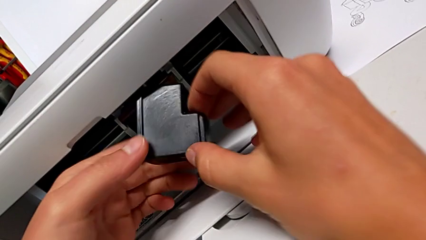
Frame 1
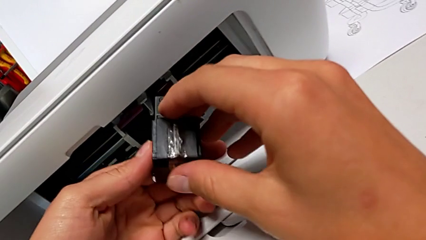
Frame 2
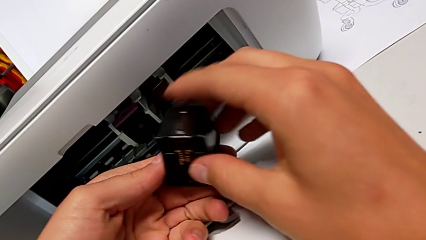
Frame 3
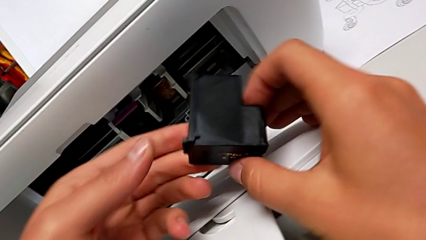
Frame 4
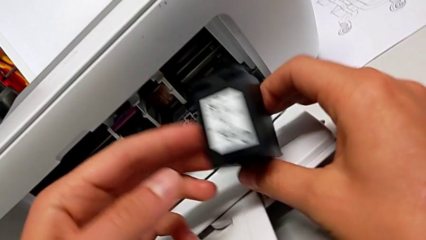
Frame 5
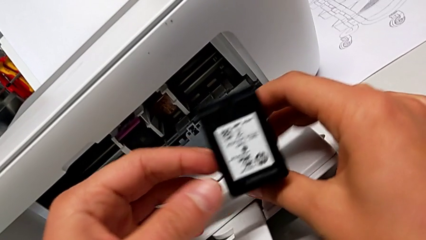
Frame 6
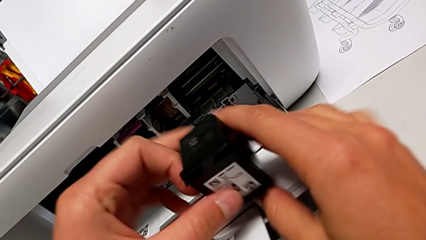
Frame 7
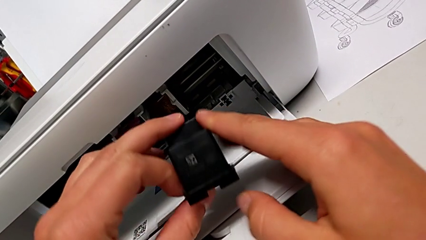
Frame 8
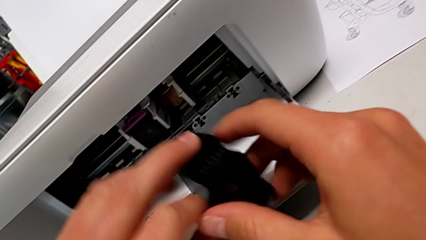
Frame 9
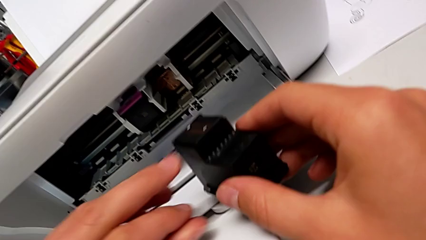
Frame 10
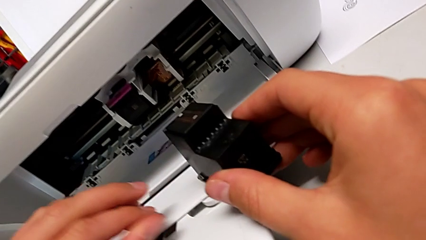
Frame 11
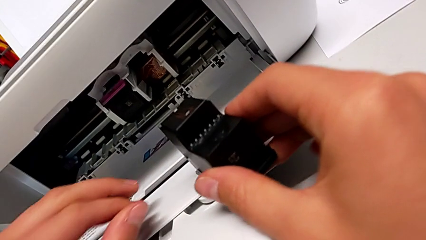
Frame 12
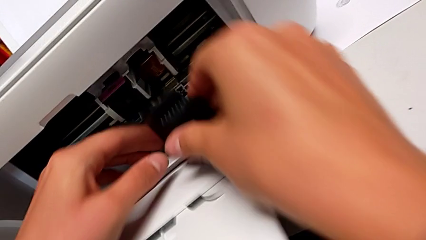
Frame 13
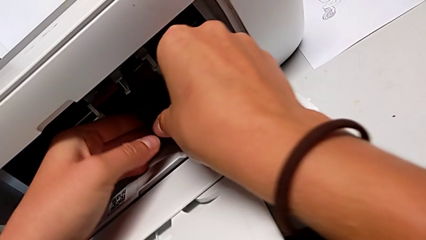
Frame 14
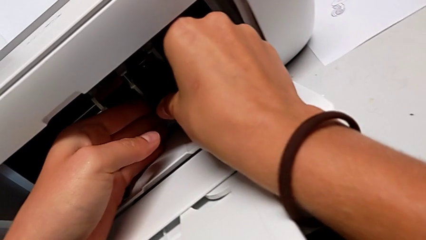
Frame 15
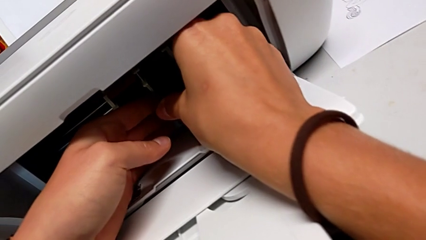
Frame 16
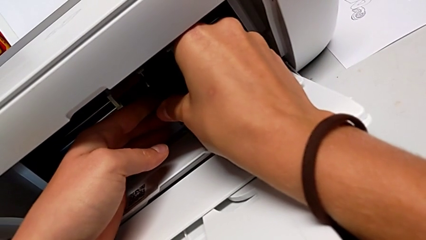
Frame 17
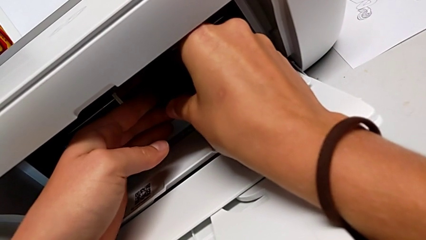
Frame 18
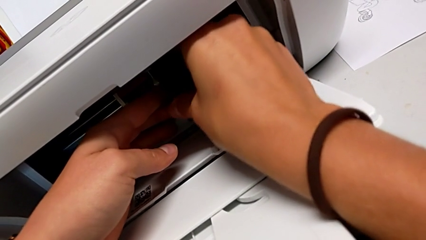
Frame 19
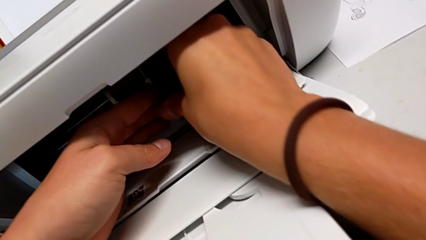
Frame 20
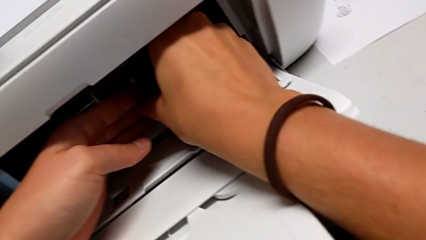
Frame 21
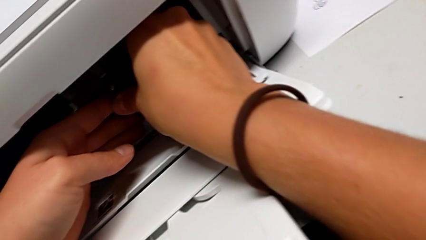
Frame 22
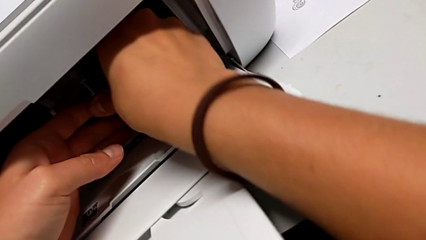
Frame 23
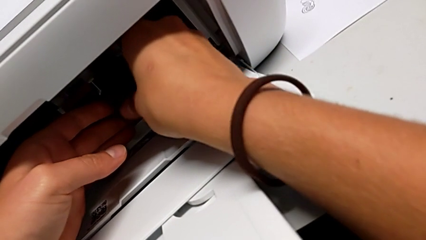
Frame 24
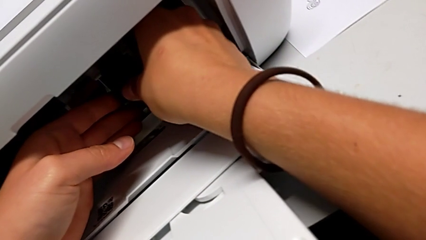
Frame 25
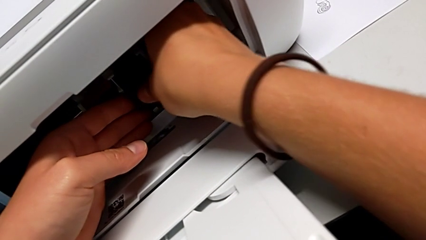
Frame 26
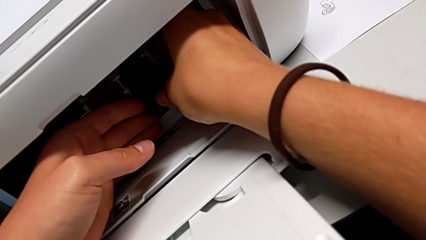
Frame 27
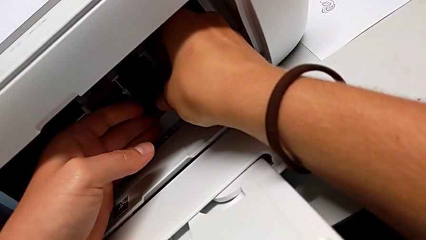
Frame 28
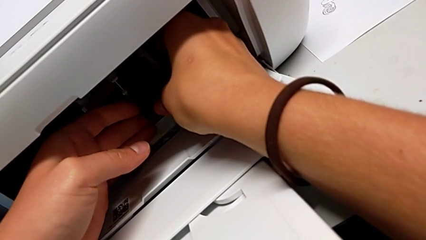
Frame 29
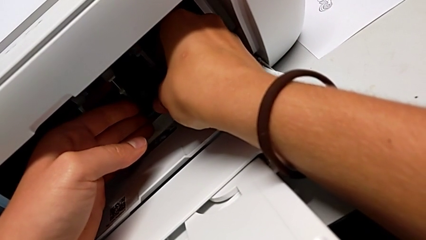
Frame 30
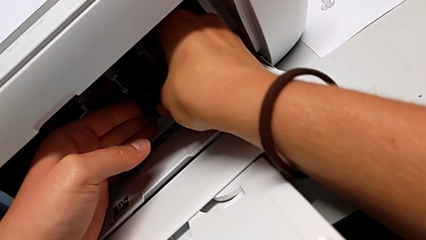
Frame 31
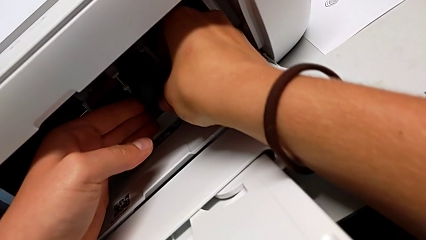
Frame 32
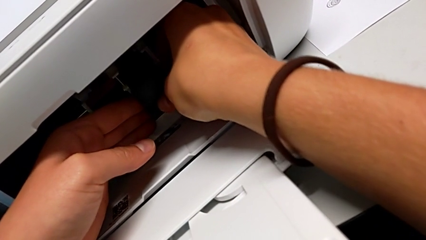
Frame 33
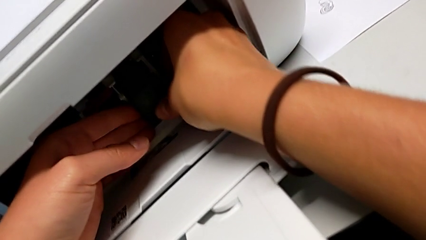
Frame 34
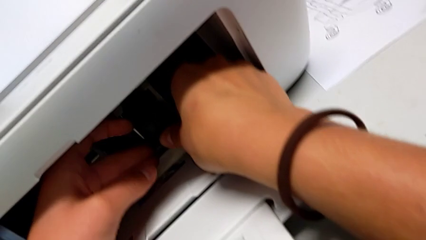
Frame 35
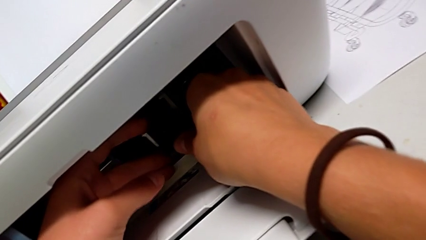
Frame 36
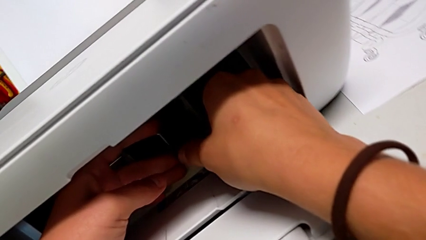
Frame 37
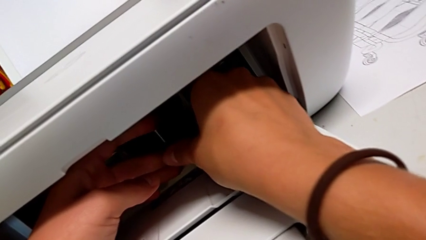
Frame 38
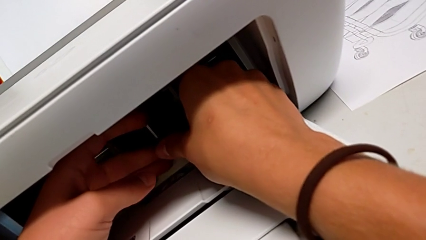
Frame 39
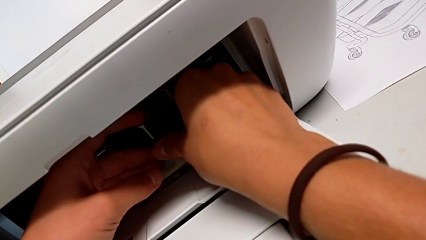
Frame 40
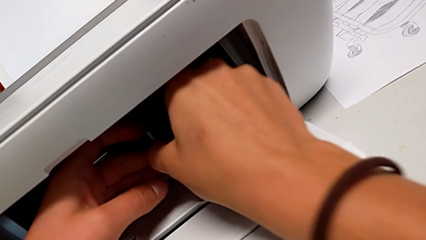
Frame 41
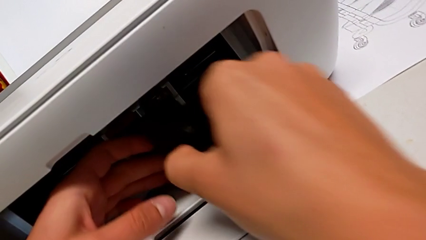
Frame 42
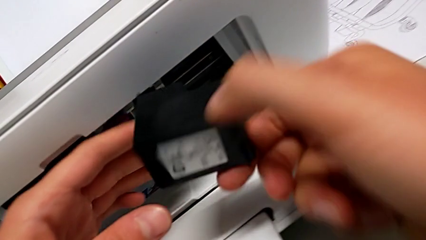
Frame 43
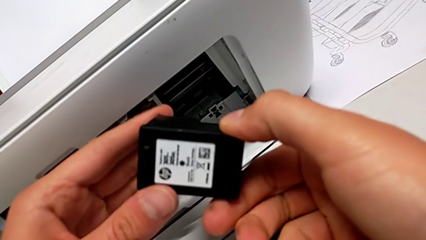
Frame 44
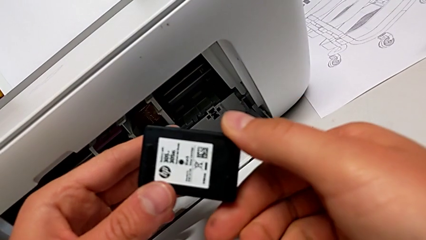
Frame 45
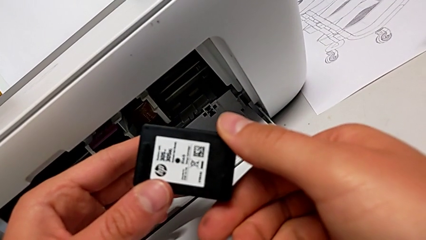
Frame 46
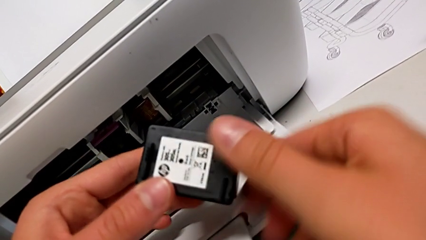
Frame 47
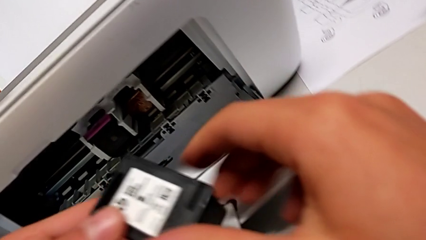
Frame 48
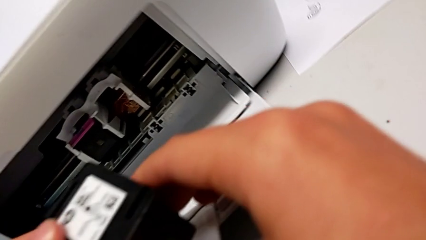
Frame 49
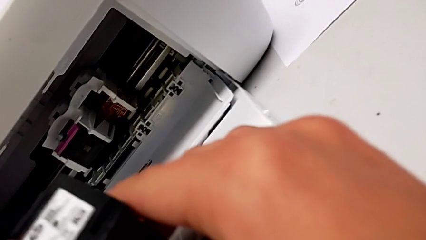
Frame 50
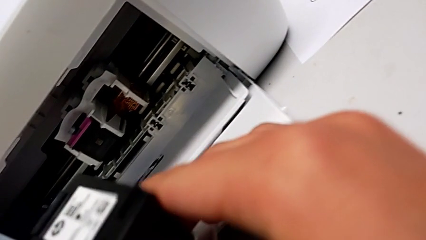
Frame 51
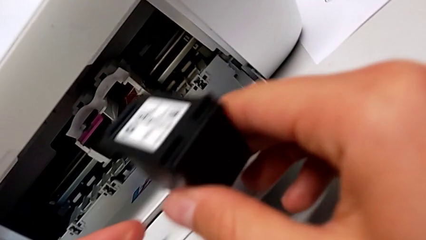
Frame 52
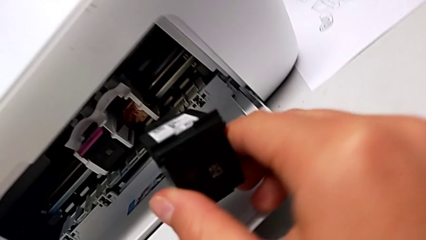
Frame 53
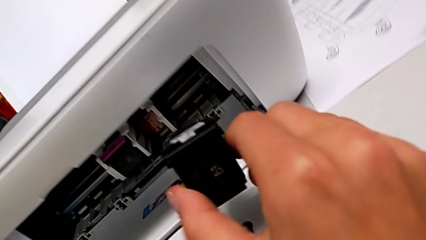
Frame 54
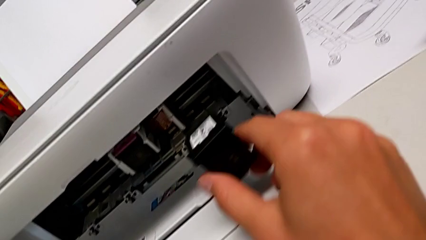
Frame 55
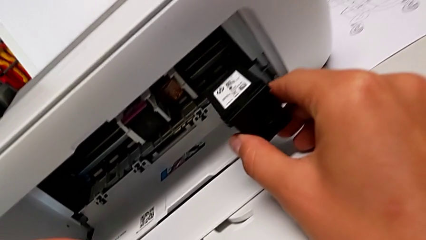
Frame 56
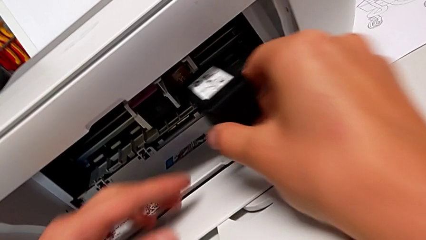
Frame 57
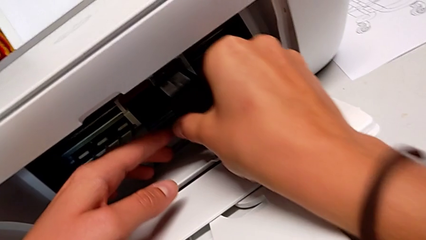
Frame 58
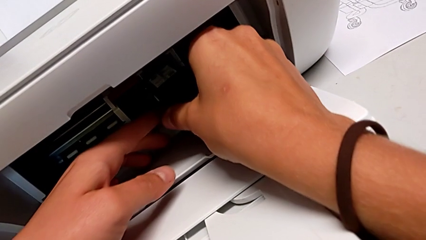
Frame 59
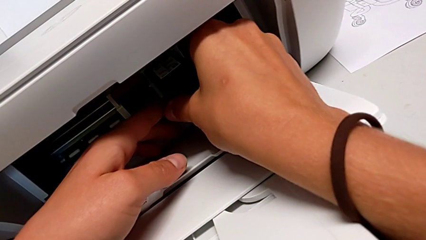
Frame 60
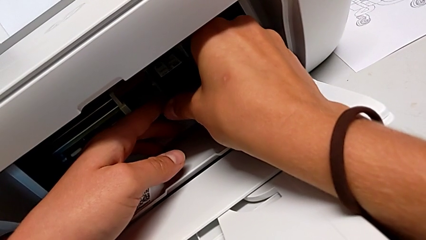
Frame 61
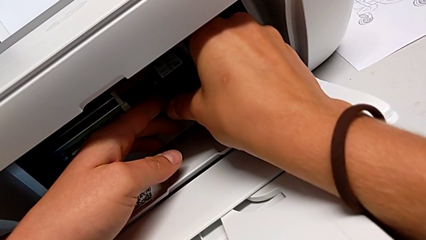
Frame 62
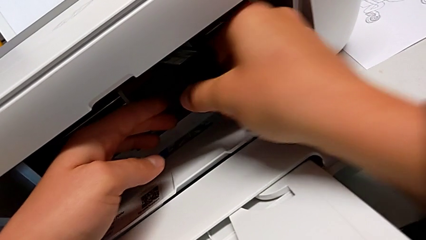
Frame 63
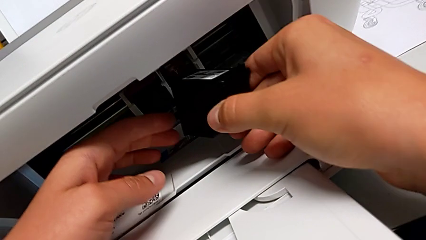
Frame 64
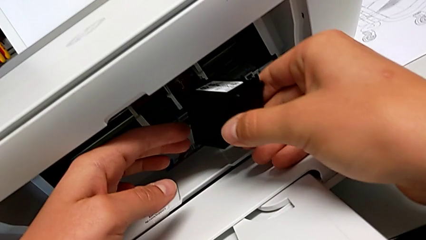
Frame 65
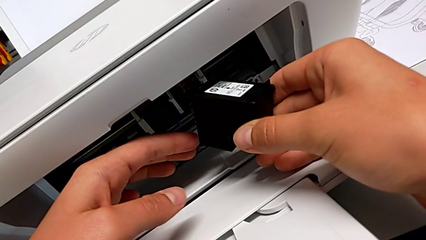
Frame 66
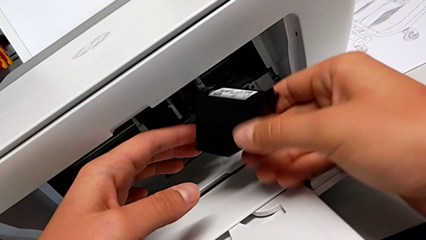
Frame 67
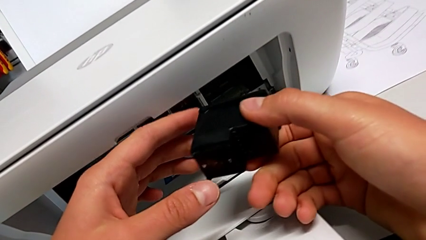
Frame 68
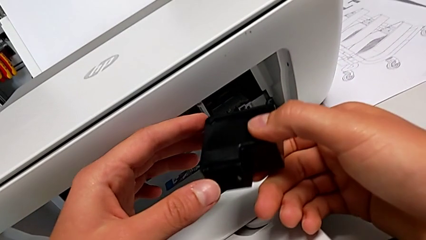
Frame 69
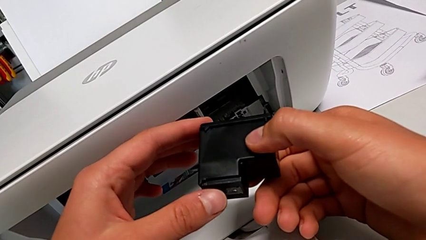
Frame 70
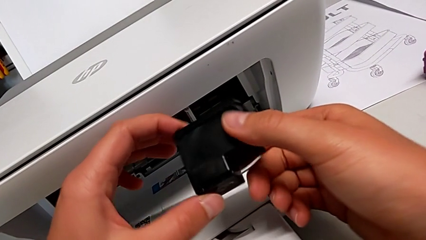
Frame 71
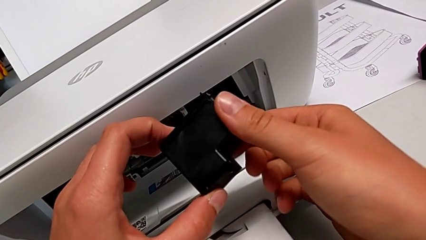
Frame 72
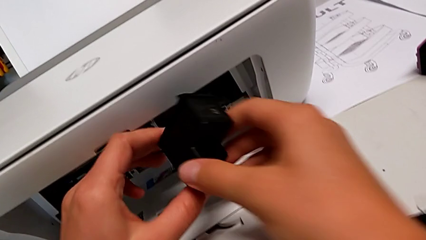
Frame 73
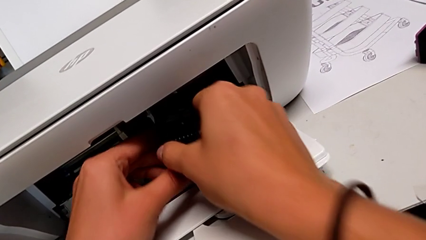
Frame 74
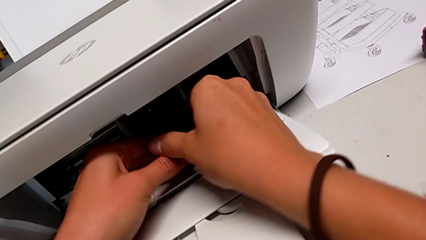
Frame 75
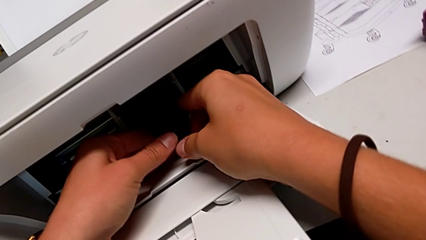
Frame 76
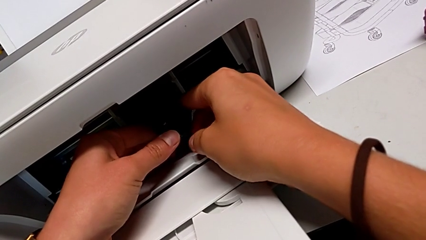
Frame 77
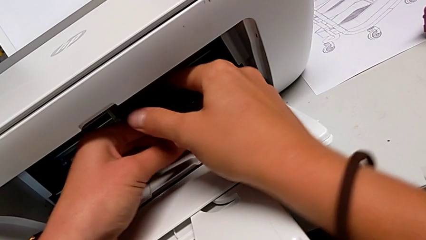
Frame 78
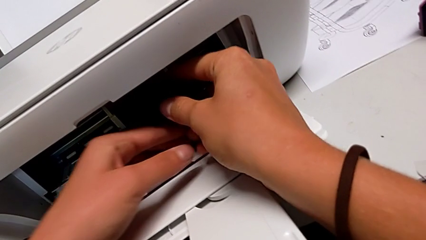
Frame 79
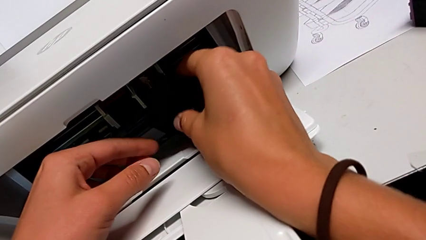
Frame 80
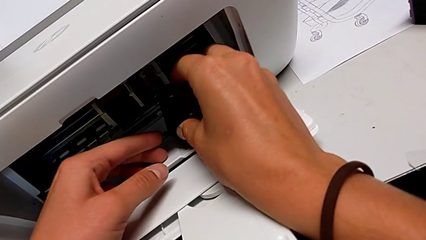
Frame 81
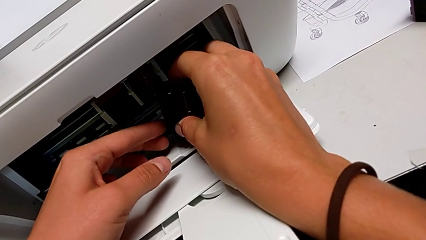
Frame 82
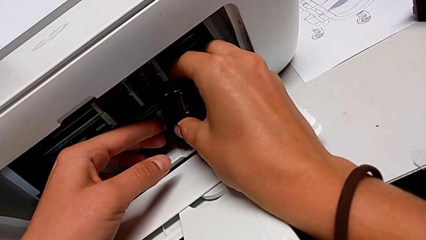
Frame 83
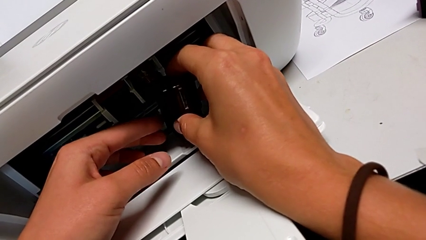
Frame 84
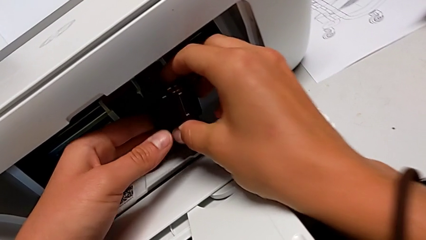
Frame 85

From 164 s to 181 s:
The camera wearer is exchanging the ink cartridges from the printer. They keep wrongly grabbing the new ink cartridge, trying to insert it in the wrong way, inspect it, wrongly grab it, trying to insert it in the wrong way, inspect it and grab it.
